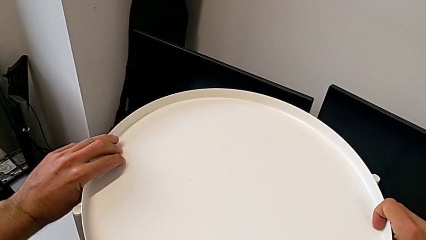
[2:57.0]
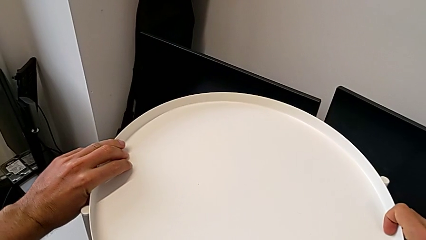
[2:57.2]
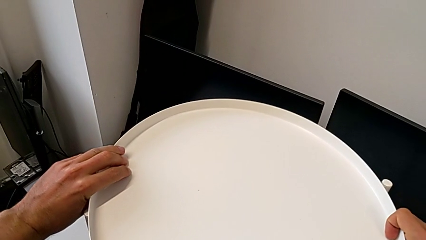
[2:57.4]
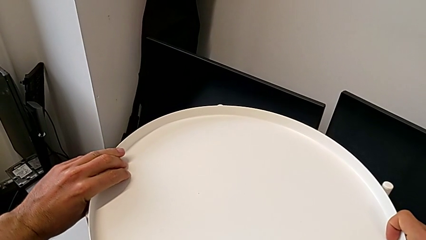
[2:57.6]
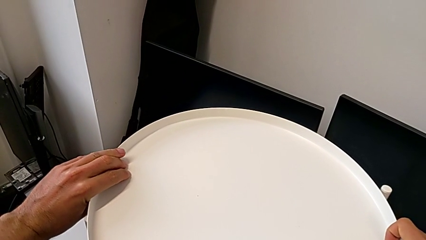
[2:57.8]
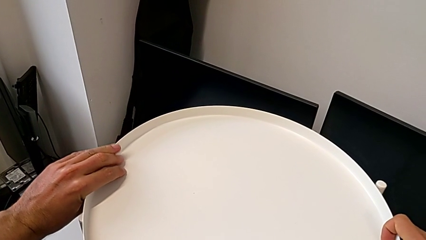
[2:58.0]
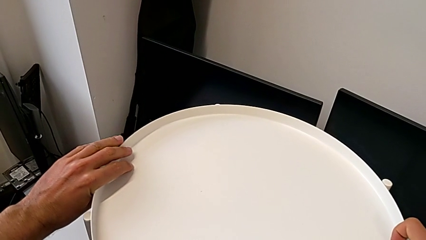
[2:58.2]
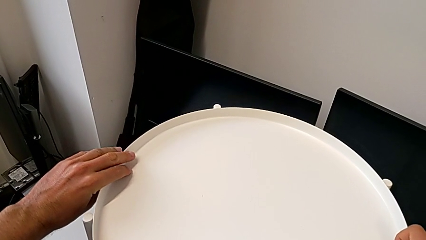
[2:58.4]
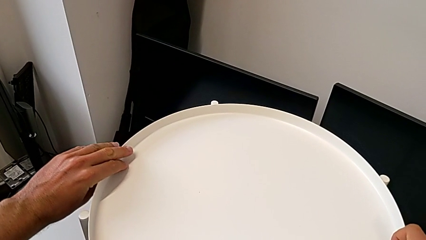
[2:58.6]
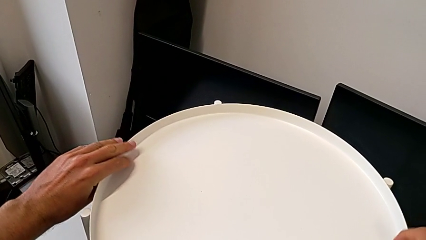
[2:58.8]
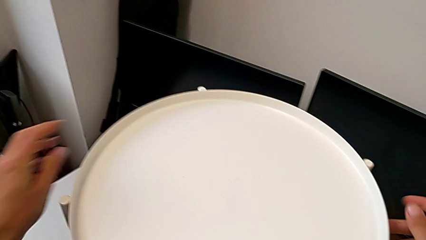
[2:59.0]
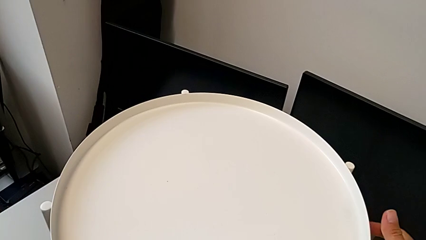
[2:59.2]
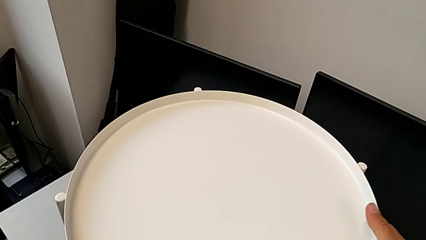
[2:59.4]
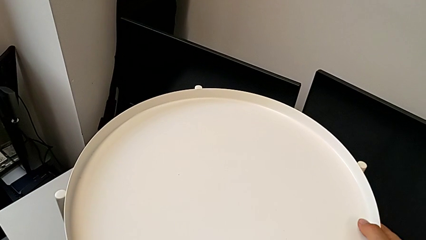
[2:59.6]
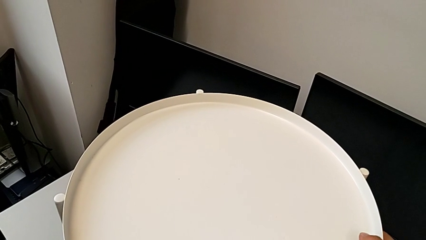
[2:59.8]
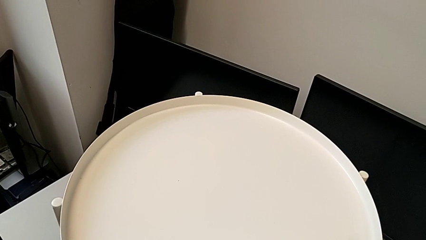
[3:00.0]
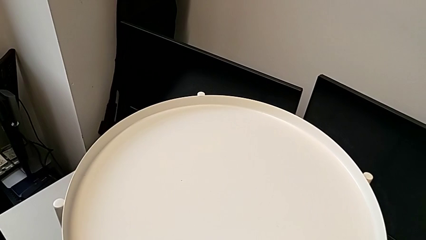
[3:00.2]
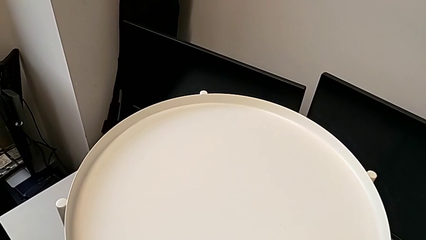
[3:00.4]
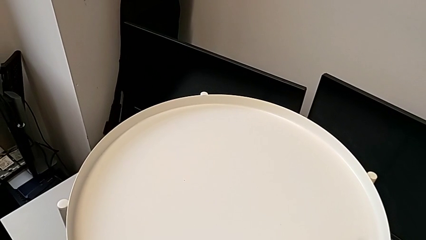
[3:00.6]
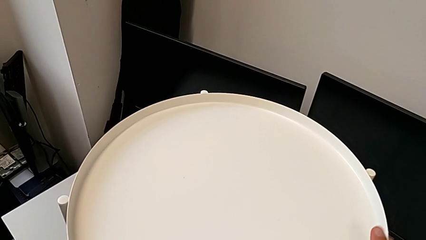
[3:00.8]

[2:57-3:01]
The camera wearer is assembling the tray. They align the tray and grab it.
